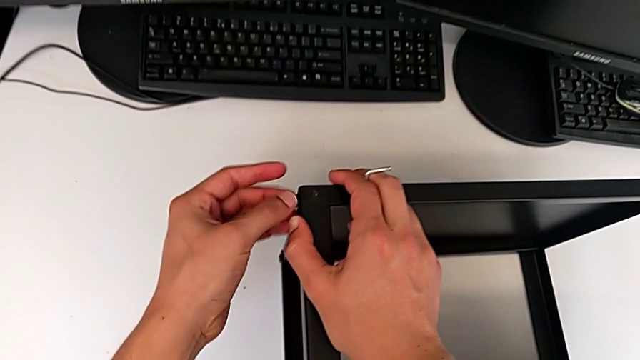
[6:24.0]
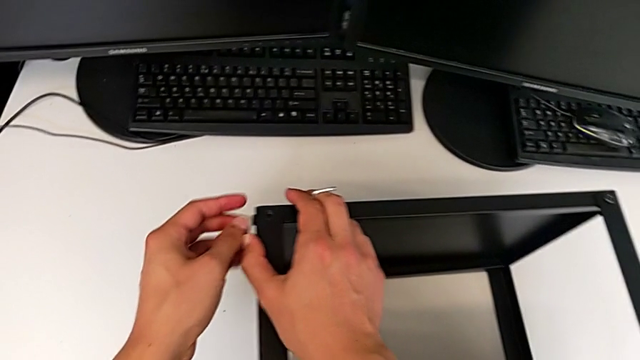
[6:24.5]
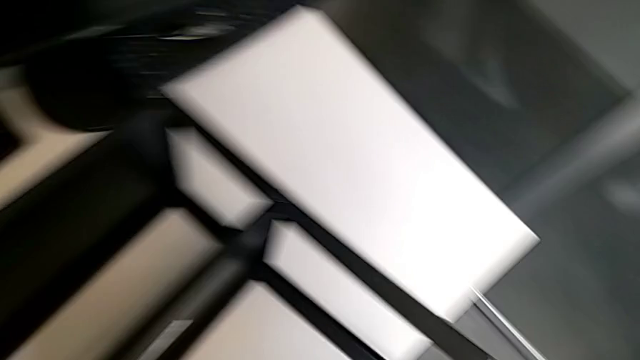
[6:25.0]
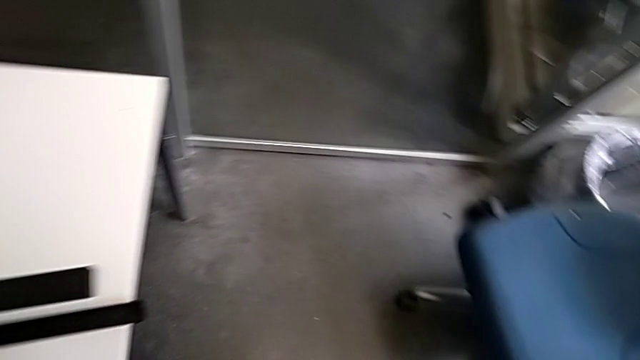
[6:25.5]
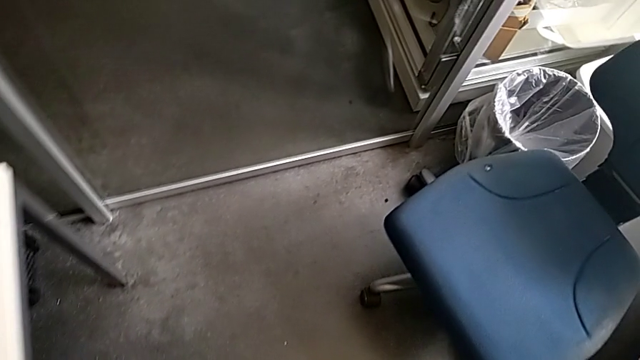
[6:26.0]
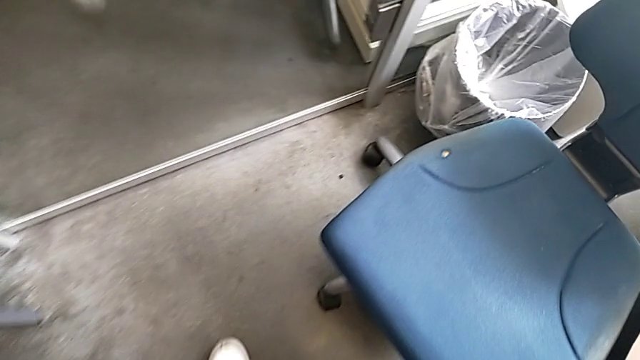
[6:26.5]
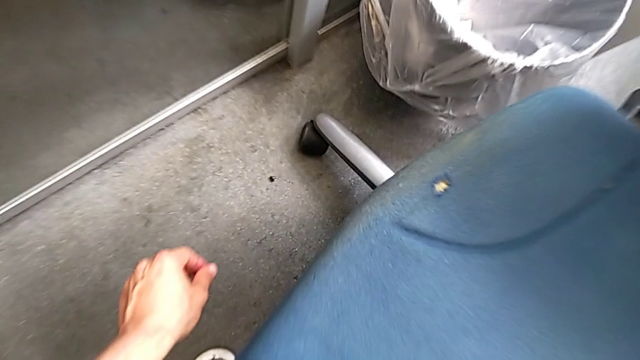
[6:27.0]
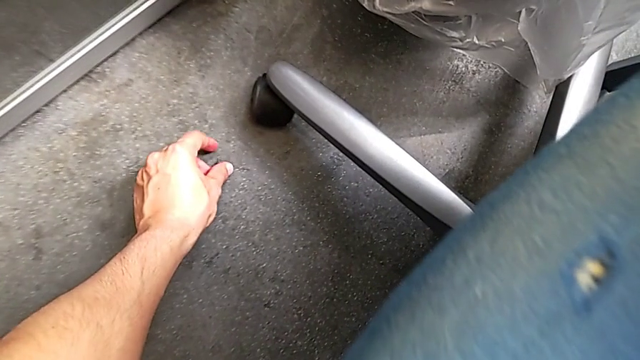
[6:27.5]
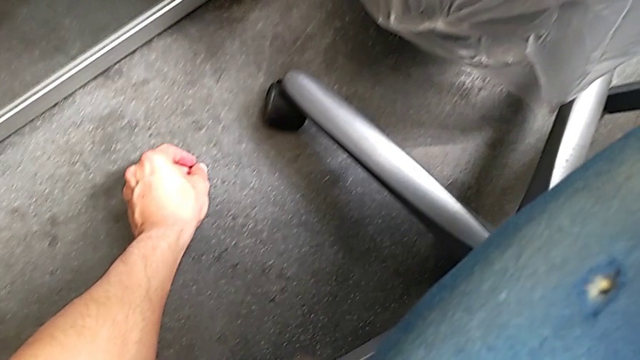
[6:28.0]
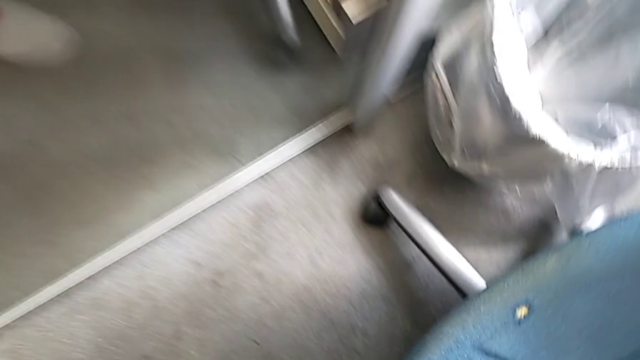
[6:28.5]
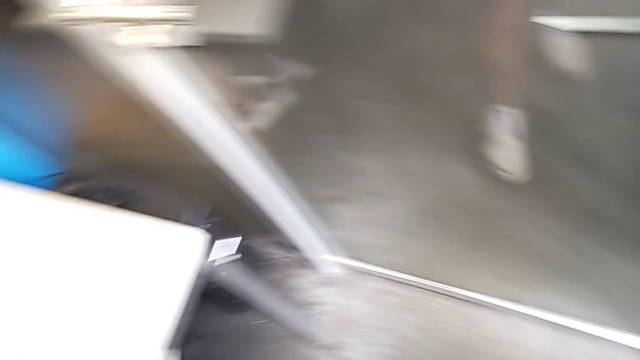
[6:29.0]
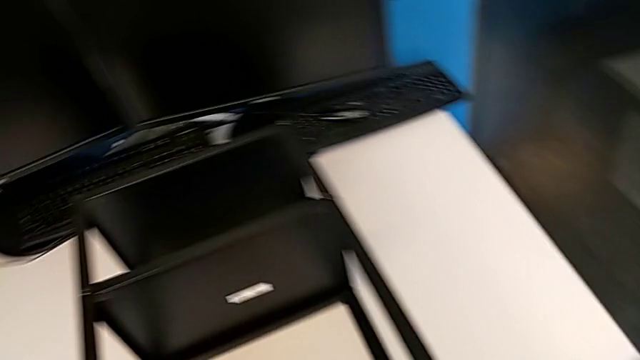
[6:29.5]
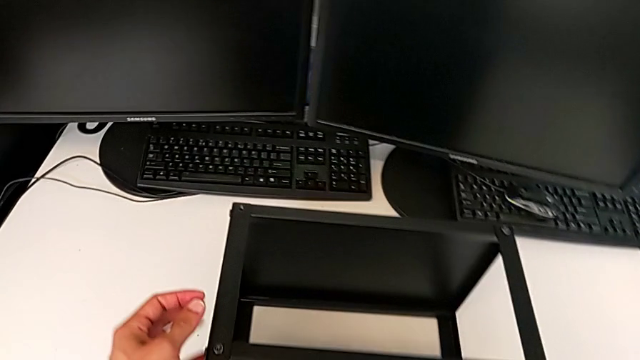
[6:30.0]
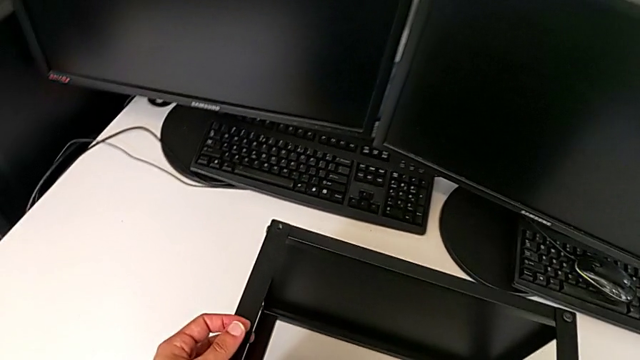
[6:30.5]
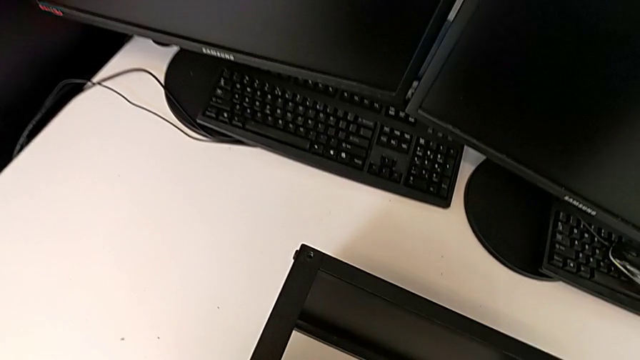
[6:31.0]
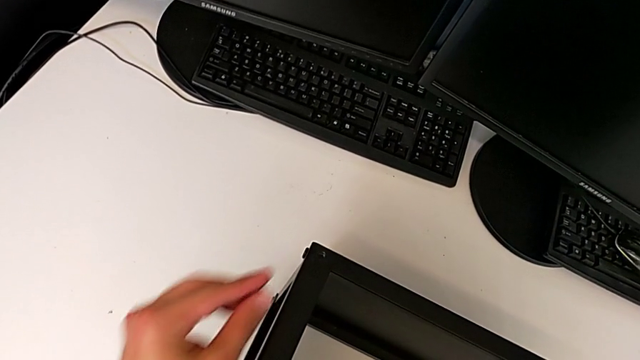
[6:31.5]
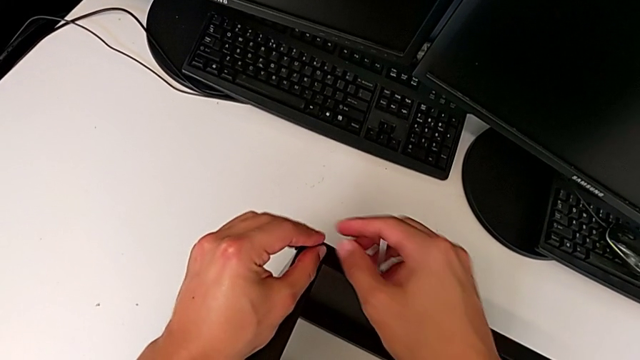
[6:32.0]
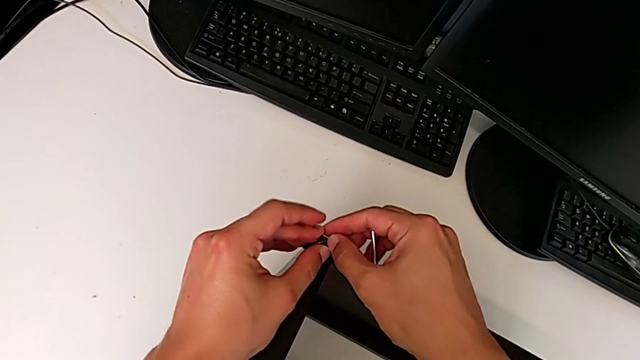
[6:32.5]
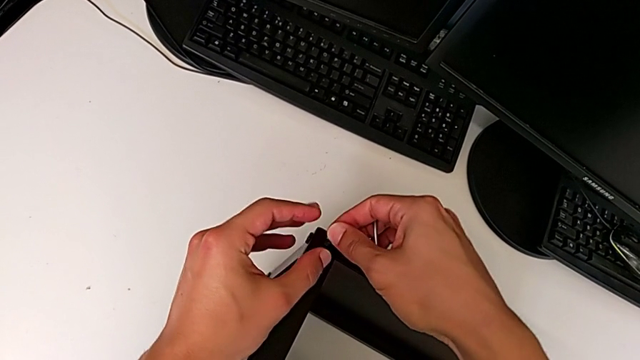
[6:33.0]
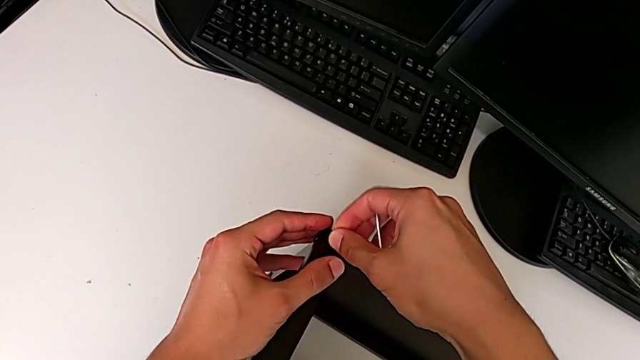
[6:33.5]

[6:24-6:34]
The camera wearer is assembling the top table to the first leg. They grab the fourth hex socket head and insert the hex socket head.

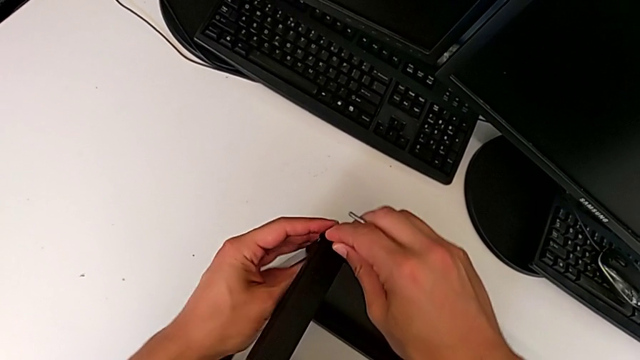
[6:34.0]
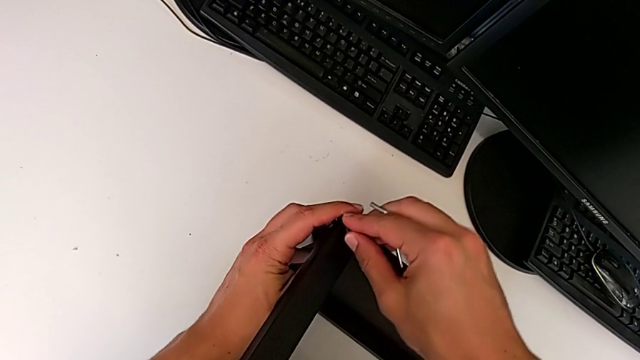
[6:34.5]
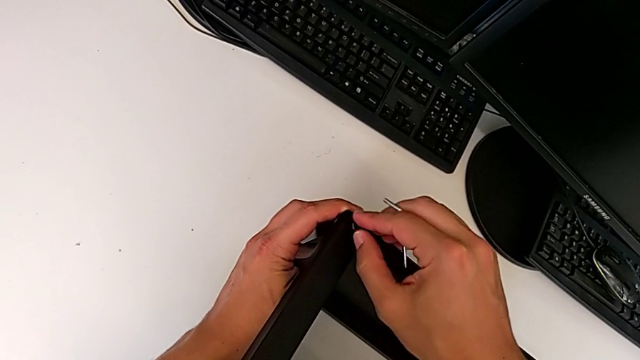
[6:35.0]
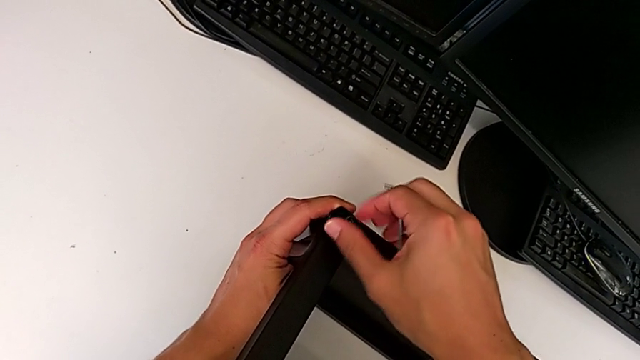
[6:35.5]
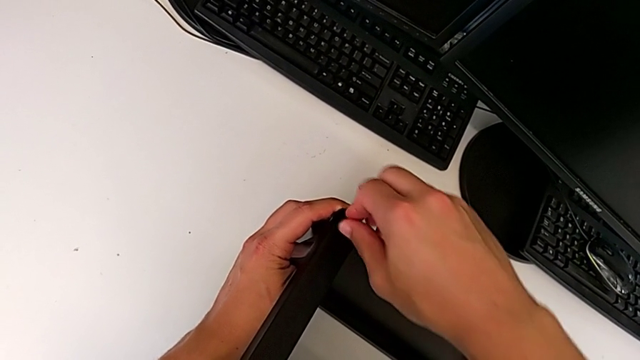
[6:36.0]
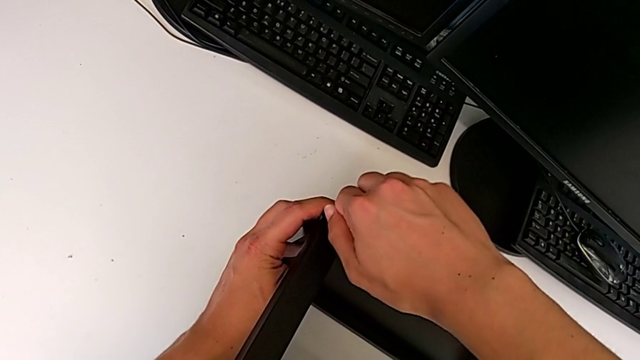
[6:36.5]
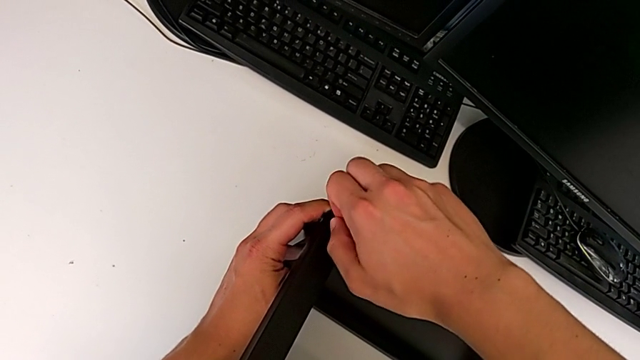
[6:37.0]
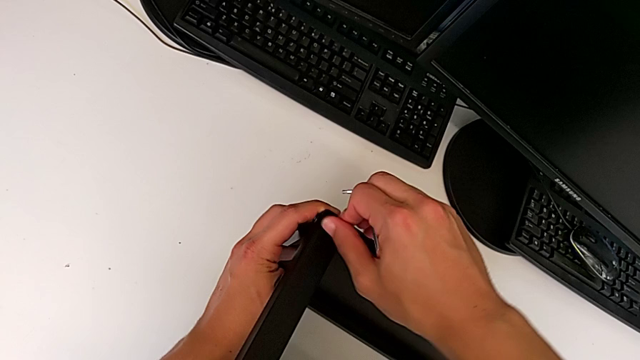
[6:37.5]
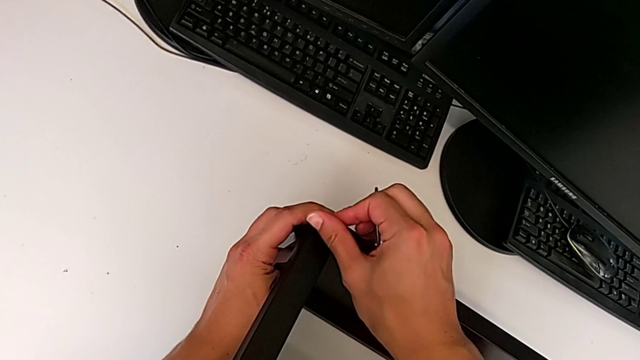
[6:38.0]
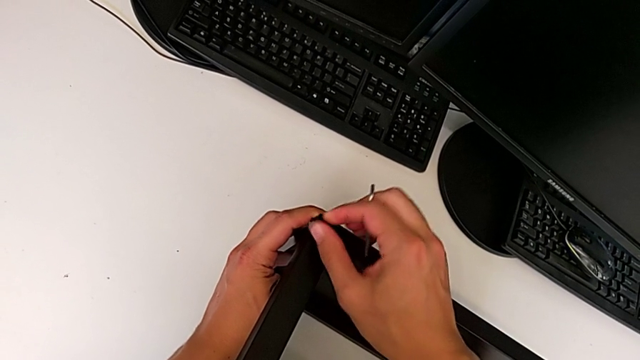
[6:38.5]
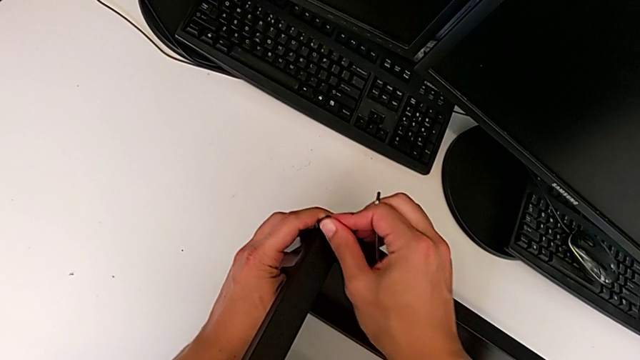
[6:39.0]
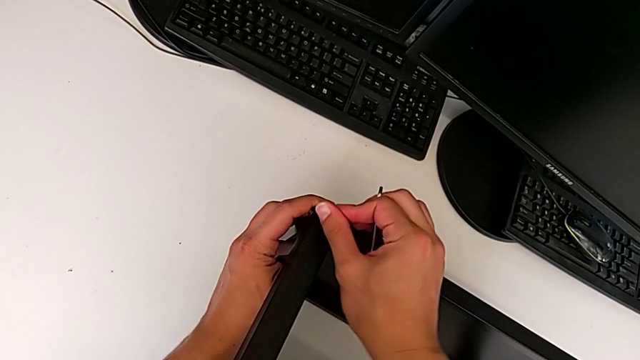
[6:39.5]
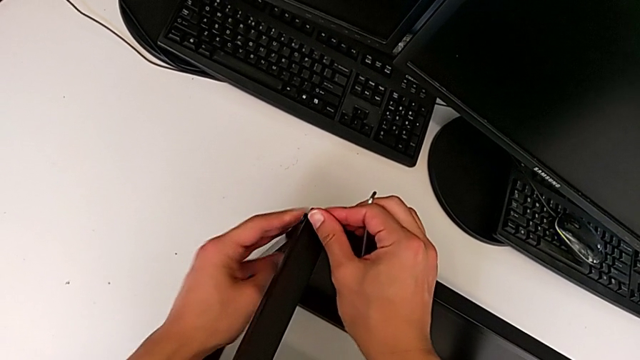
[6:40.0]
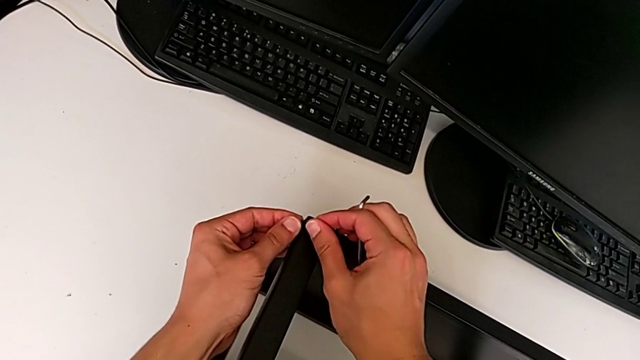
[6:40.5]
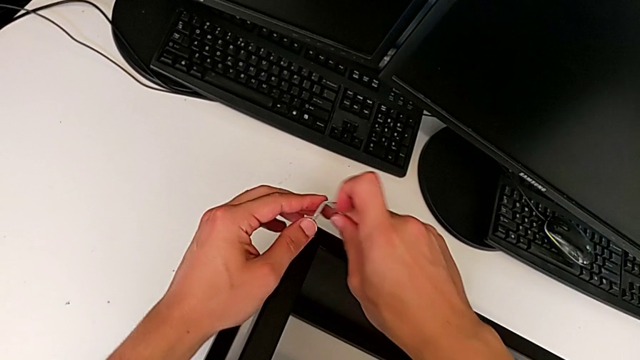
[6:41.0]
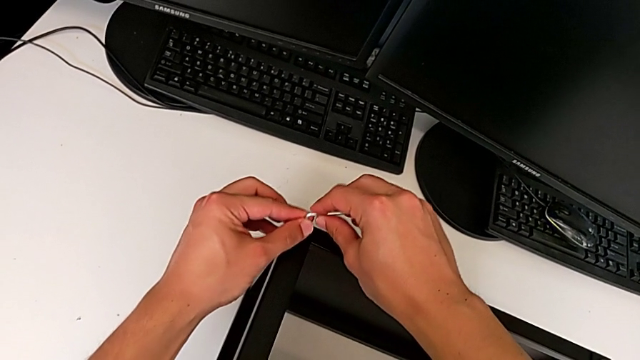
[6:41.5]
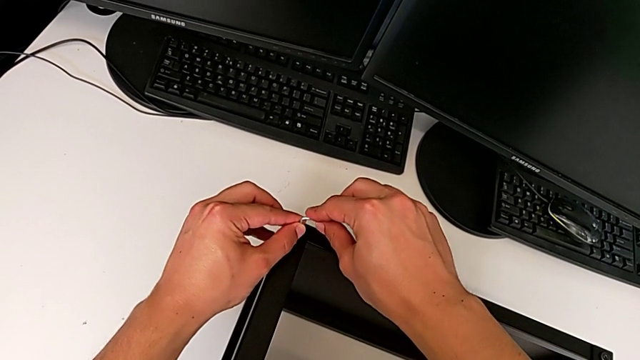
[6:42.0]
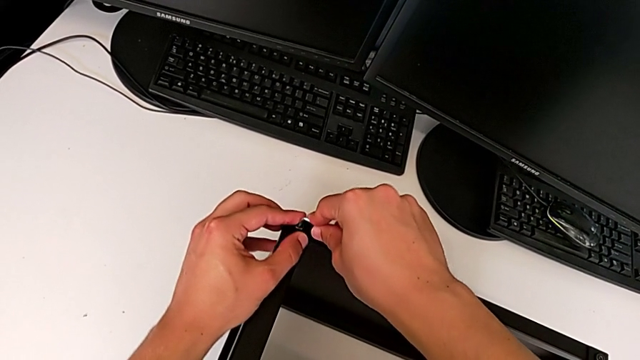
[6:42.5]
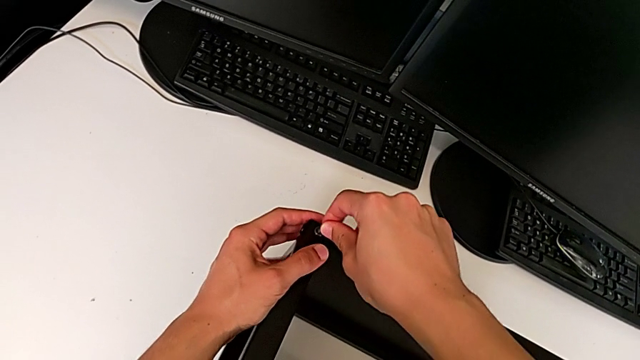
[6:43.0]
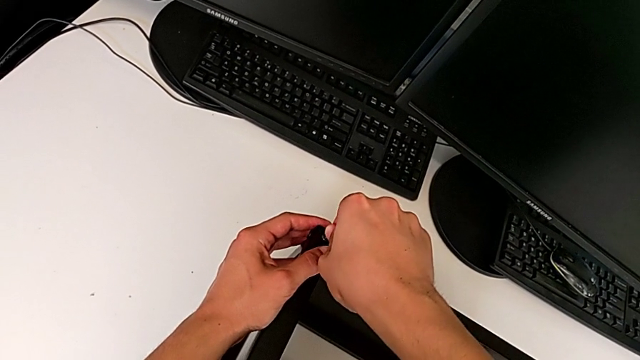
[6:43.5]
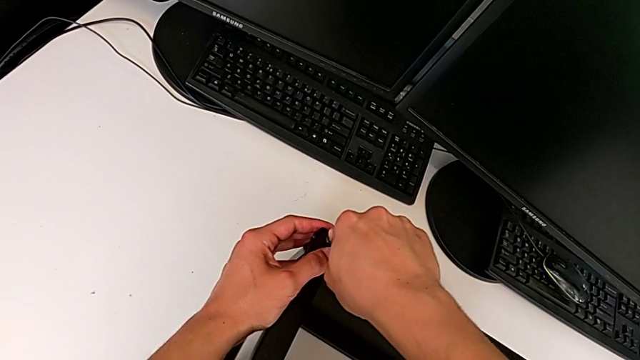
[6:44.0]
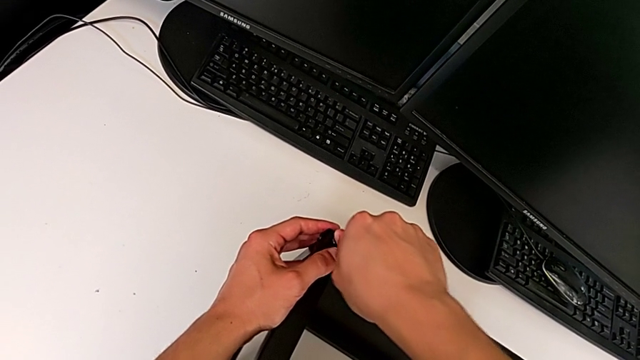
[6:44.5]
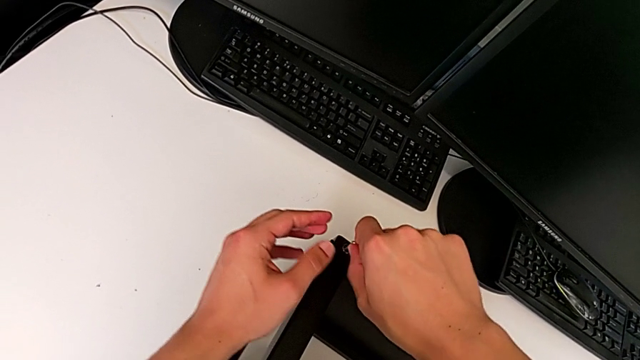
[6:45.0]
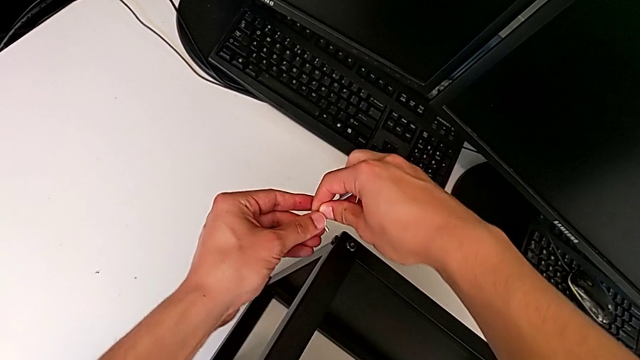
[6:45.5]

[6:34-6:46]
The camera wearer is assembling the top table to the first leg. They screw the hex socket head, screw the fourth hex socket head and begin to screw the hex socket head.
